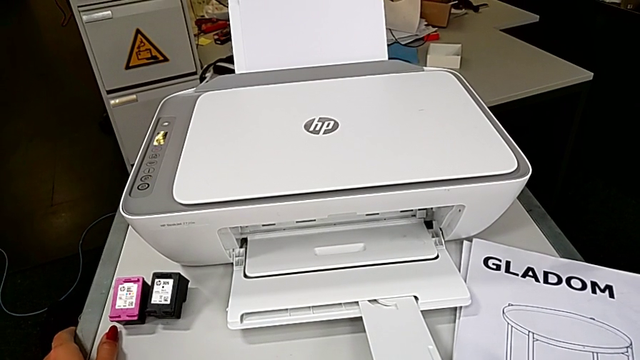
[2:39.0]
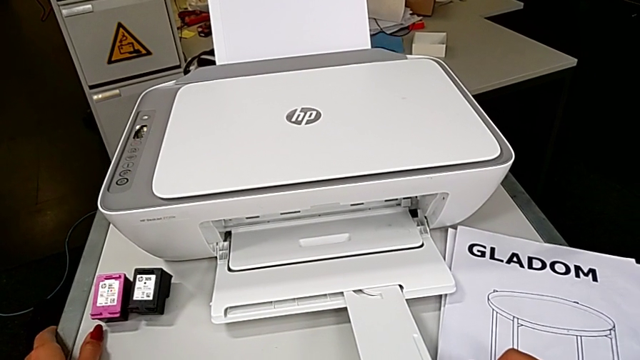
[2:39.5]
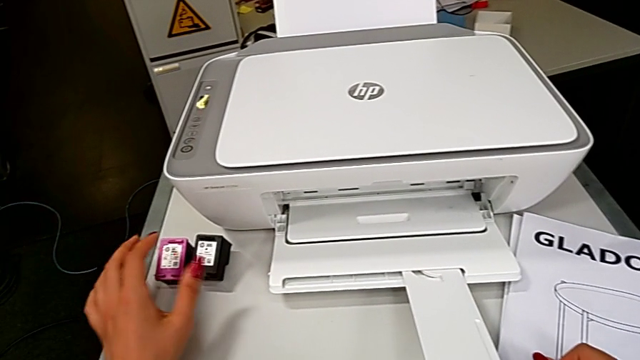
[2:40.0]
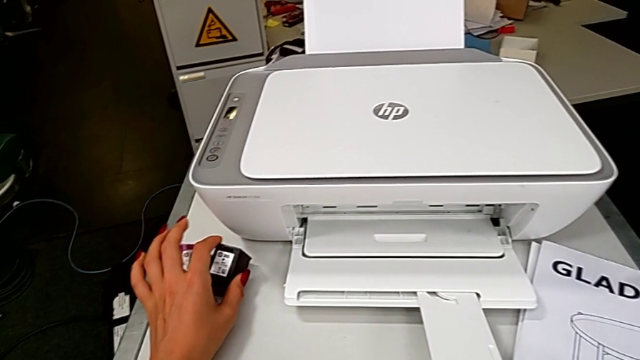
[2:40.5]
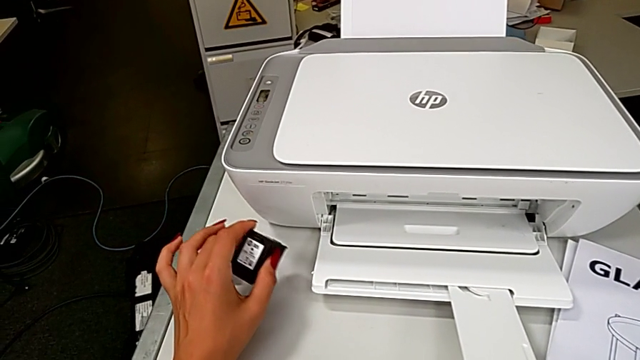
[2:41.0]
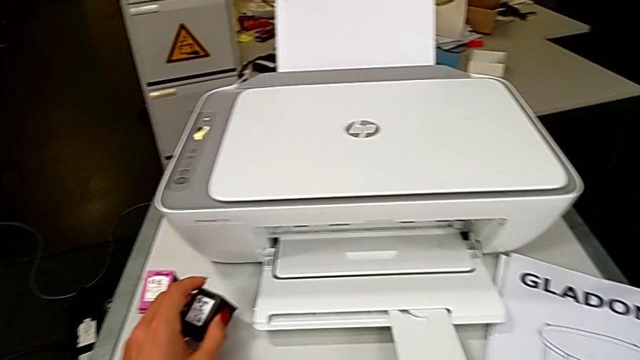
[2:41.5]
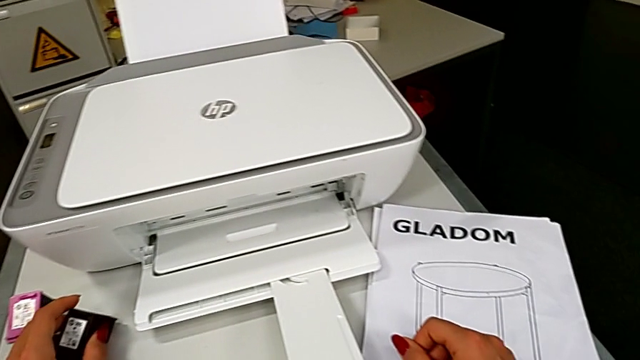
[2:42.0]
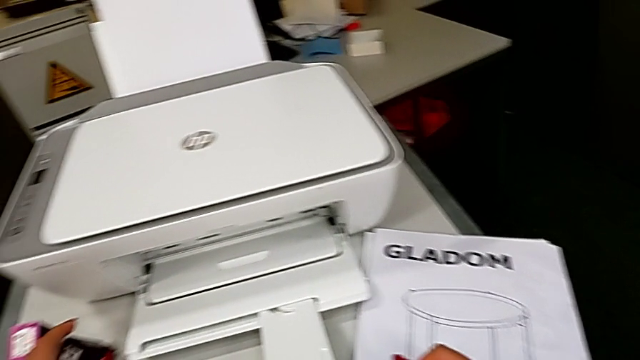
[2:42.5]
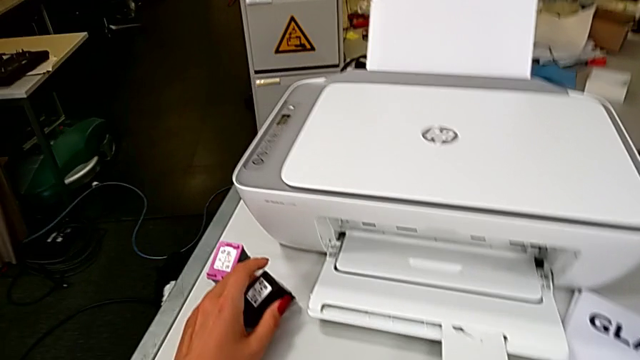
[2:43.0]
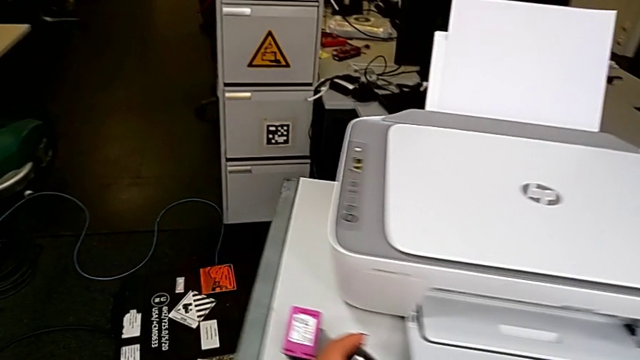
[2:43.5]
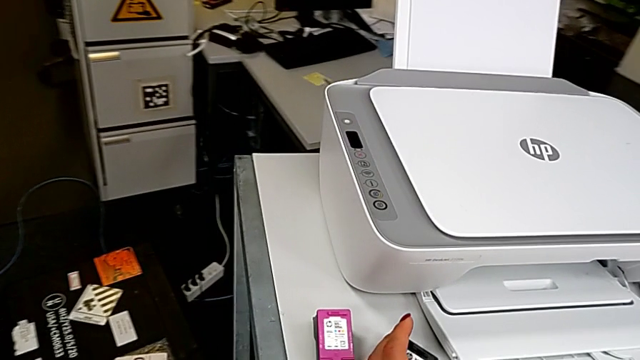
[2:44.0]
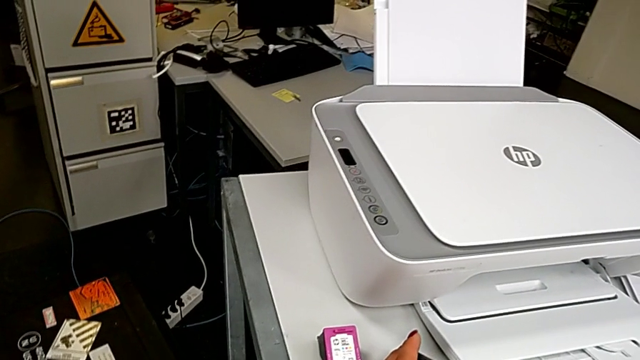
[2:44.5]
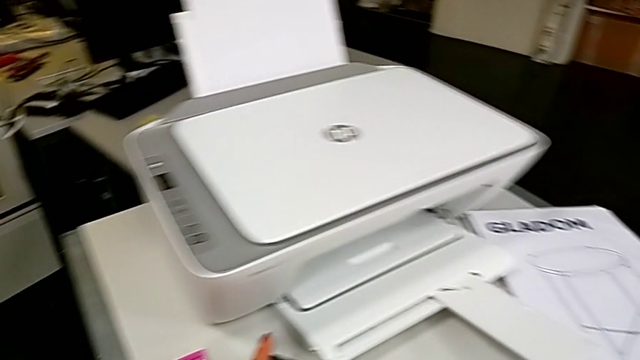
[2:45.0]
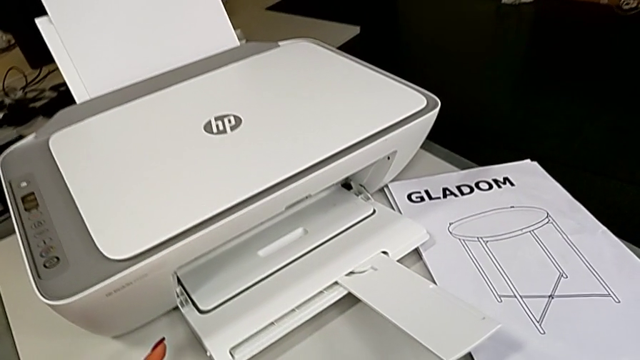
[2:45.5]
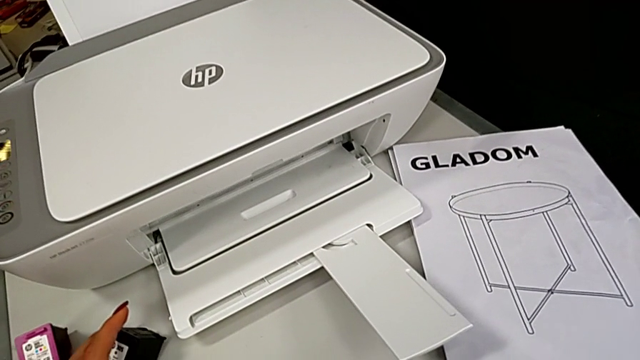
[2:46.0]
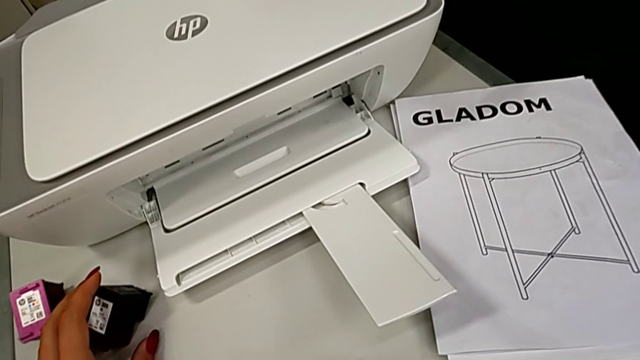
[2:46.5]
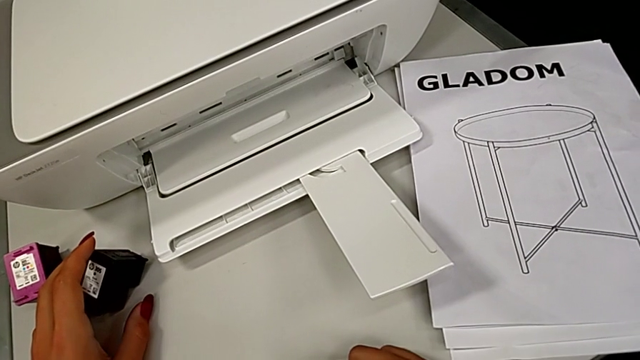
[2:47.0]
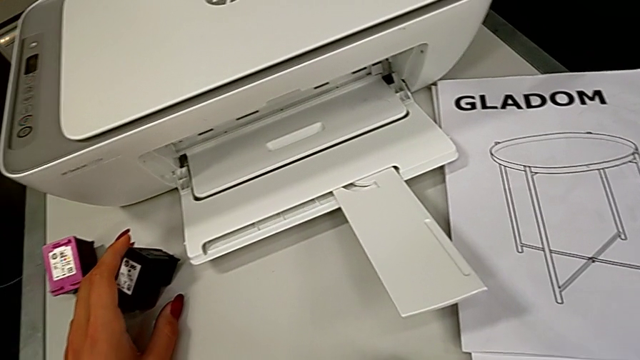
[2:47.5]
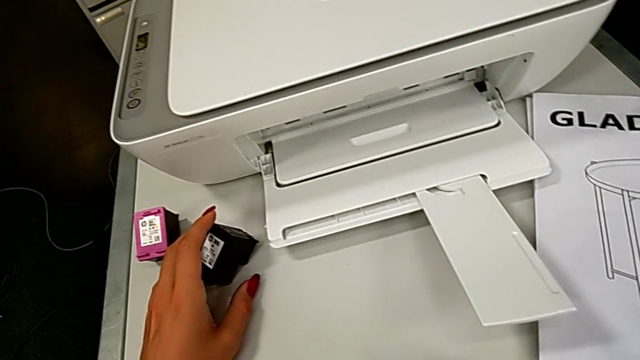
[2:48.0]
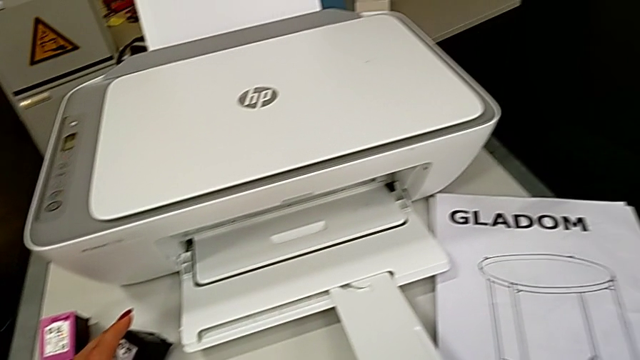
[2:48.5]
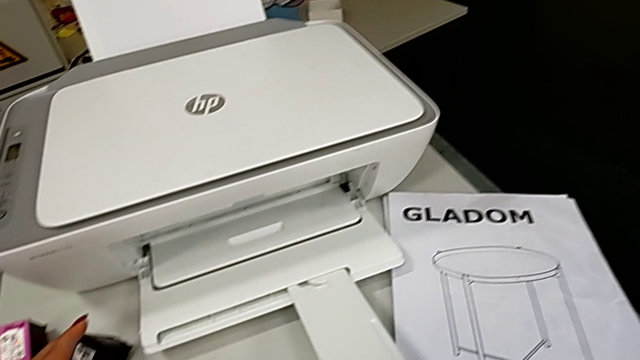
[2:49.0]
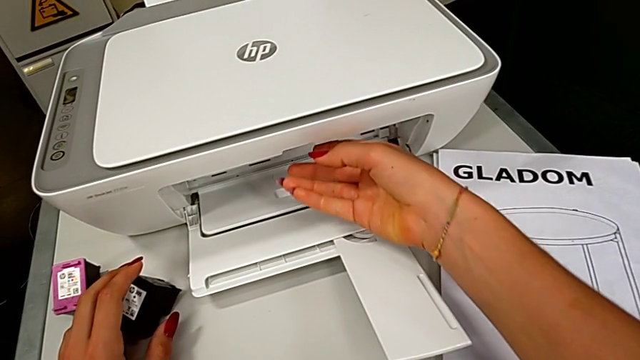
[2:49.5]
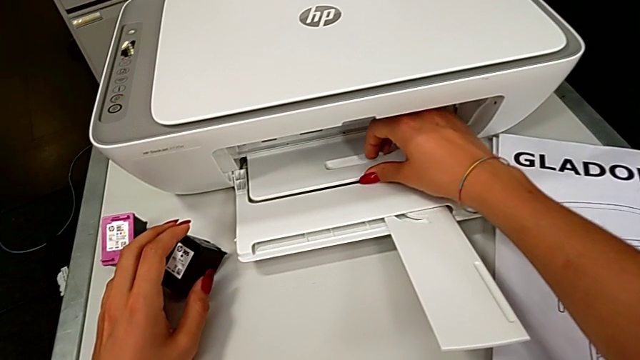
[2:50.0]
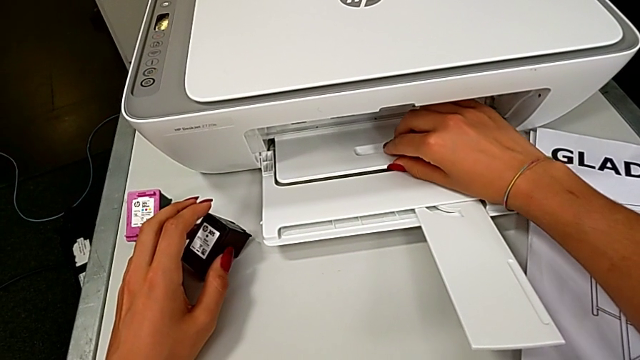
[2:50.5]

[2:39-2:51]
The camera wearer is exchanging a black cartridge. They grab the black ink cartridge and lift the ink cartridge.

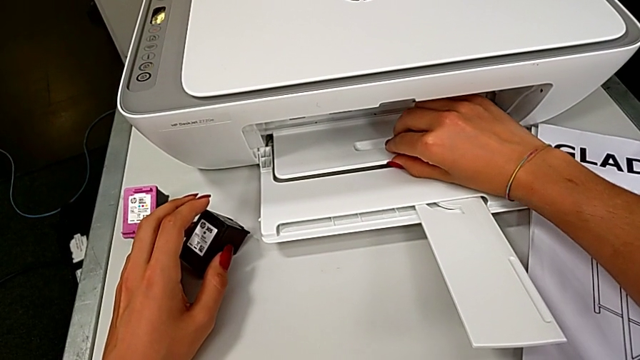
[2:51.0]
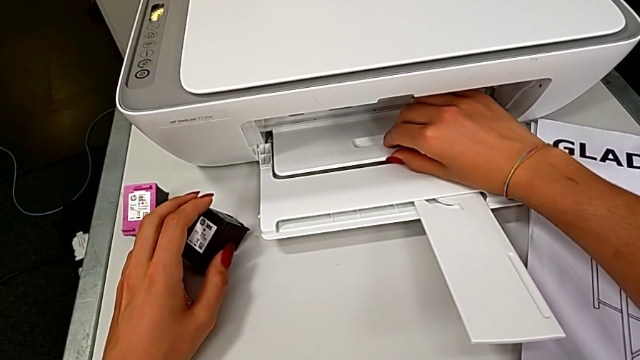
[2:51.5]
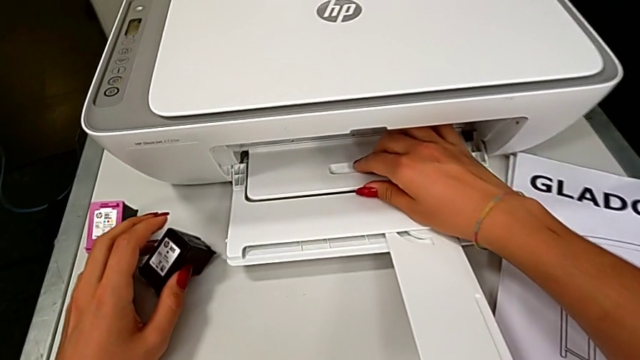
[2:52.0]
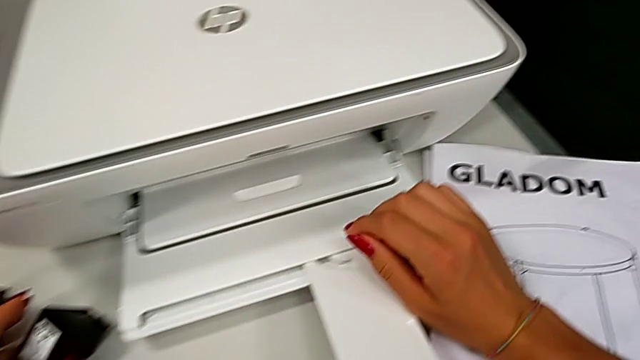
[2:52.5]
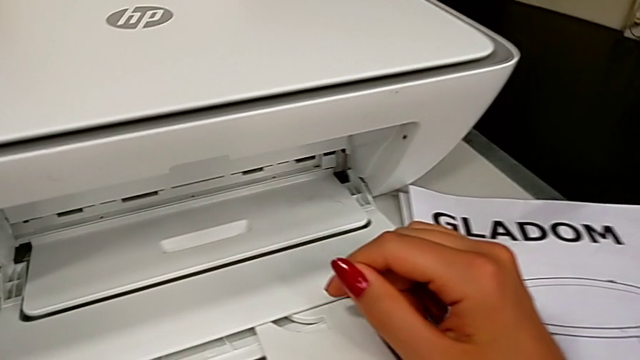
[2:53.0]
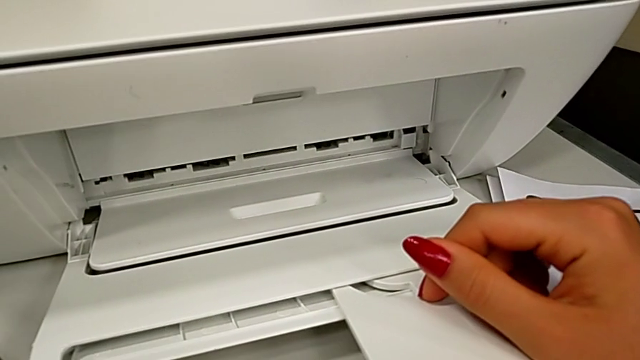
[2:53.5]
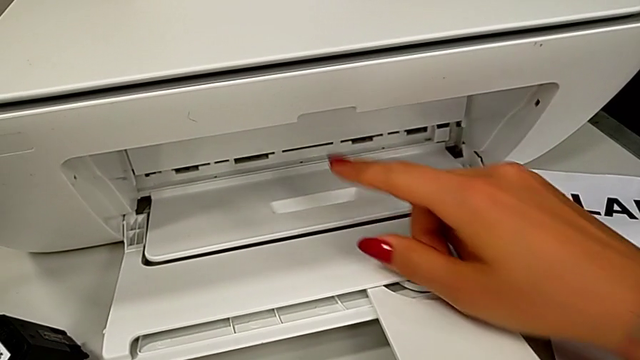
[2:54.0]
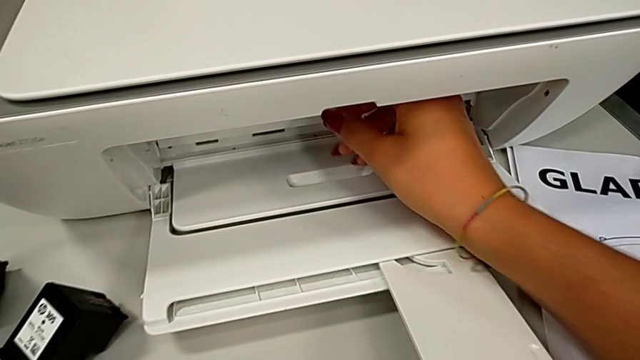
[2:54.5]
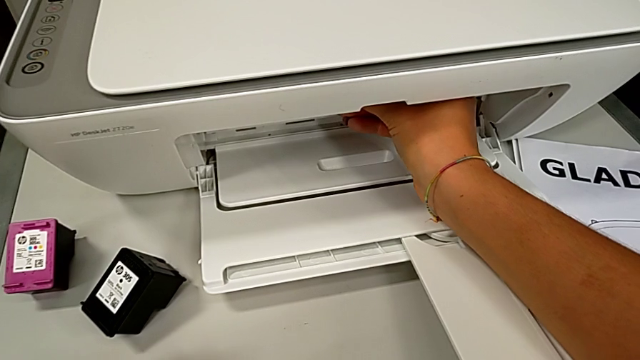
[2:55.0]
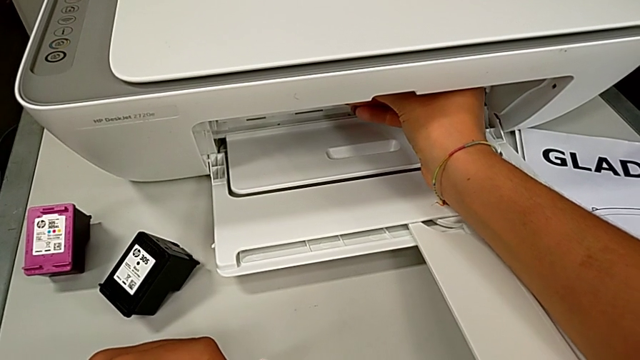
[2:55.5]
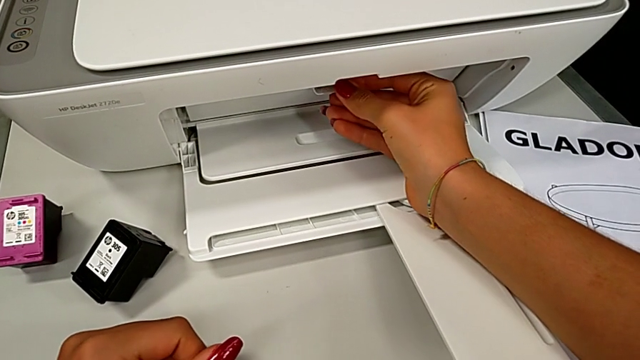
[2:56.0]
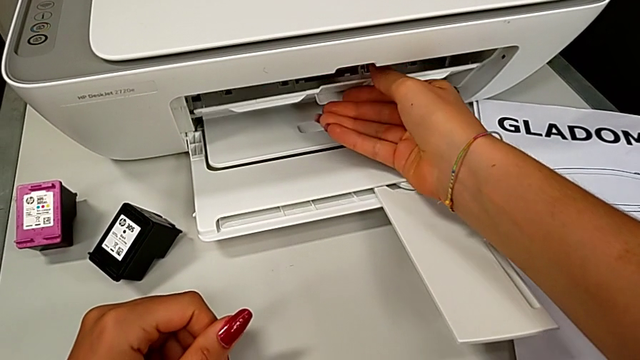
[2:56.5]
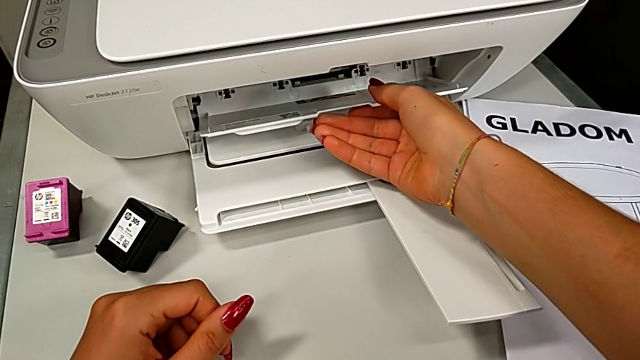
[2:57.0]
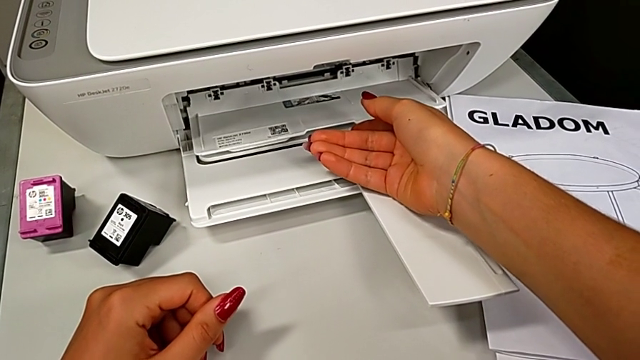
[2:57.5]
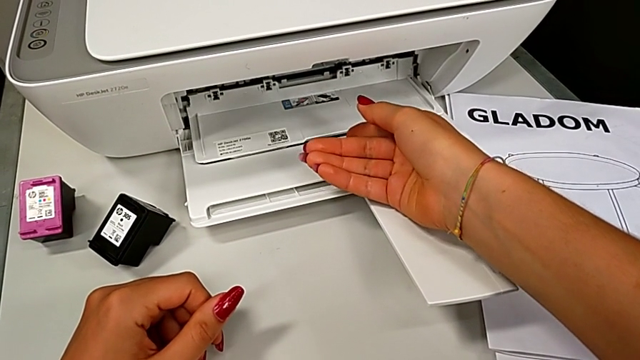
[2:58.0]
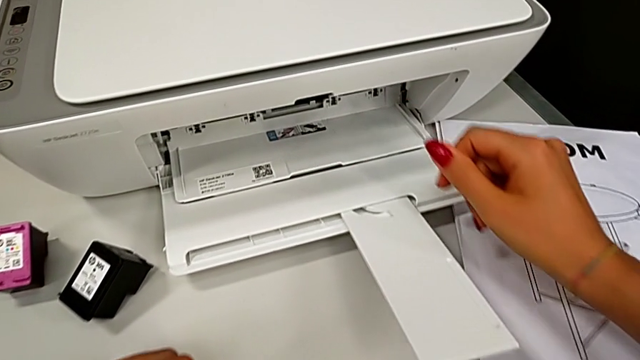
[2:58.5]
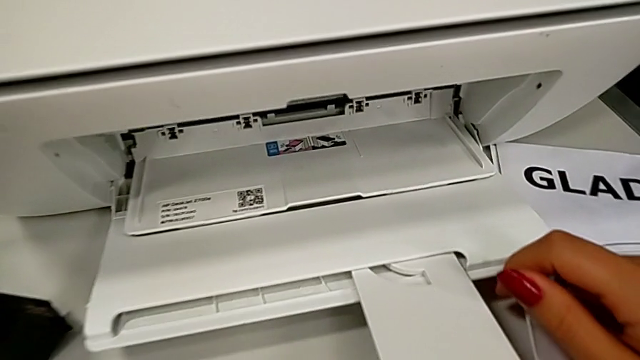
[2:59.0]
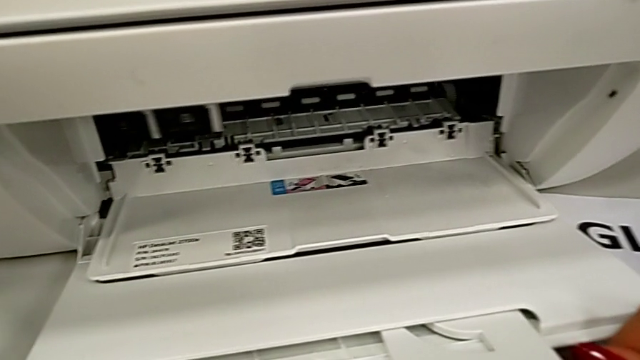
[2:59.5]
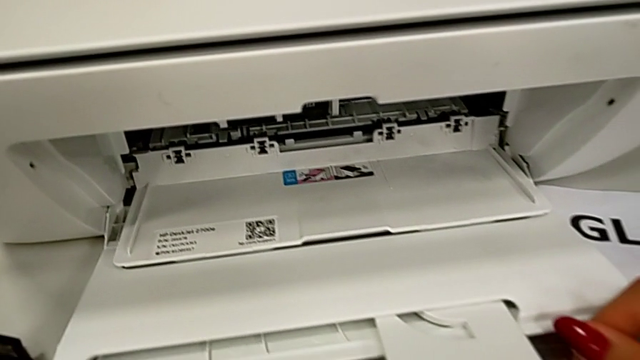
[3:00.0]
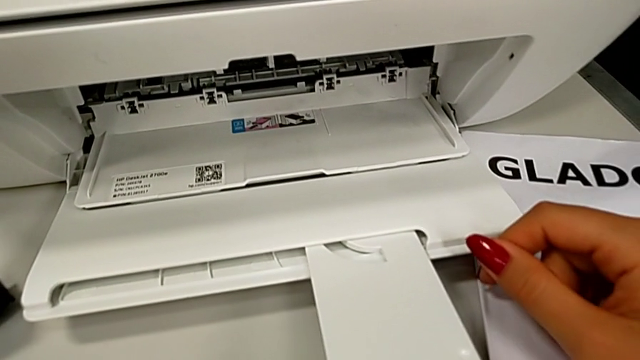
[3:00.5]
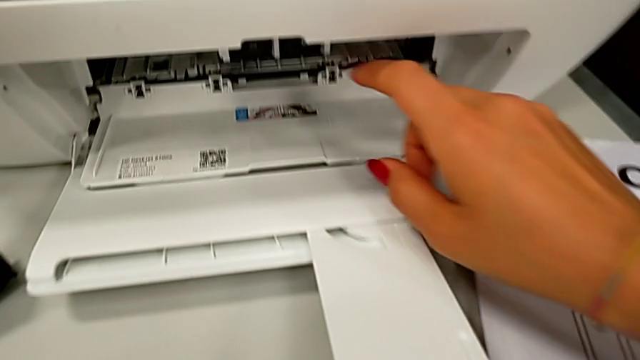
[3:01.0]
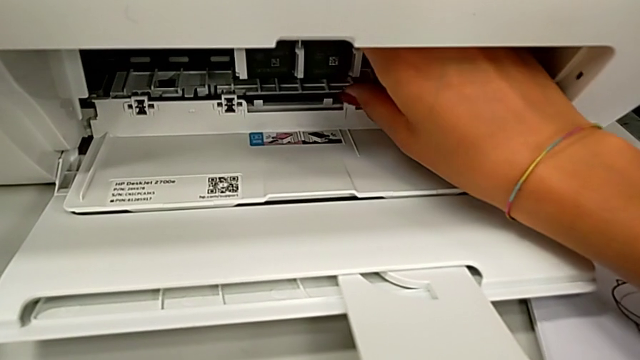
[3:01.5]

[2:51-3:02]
The camera wearer is exchanging a black cartridge. They open the cartridge gate.
